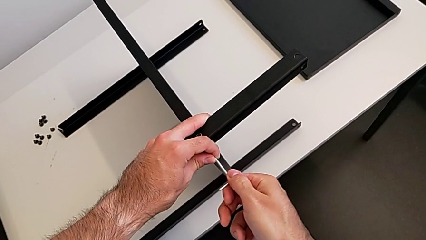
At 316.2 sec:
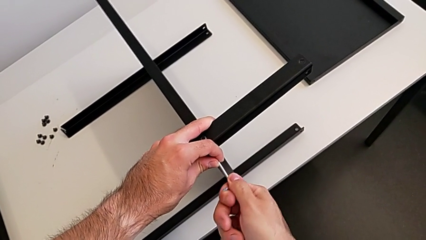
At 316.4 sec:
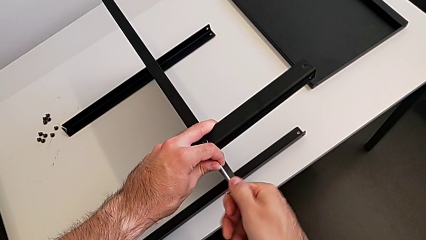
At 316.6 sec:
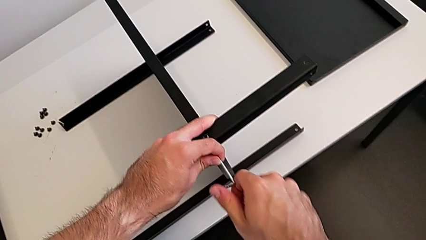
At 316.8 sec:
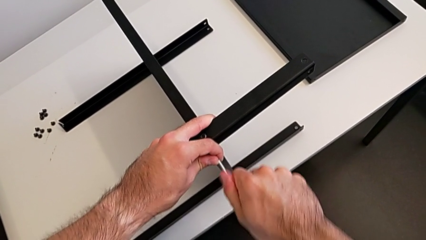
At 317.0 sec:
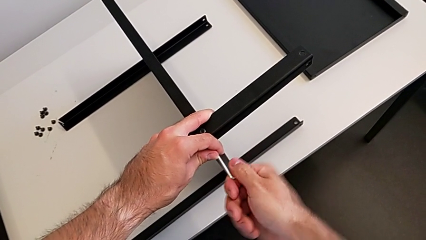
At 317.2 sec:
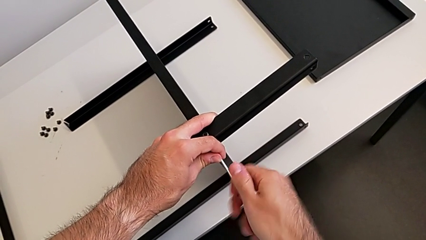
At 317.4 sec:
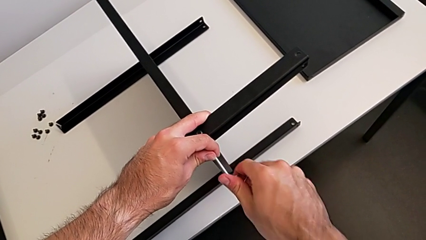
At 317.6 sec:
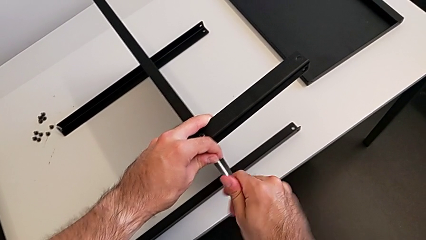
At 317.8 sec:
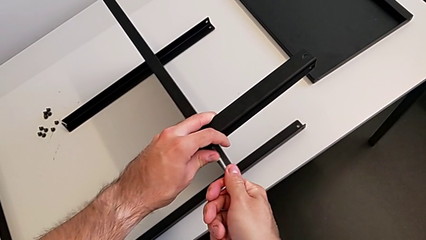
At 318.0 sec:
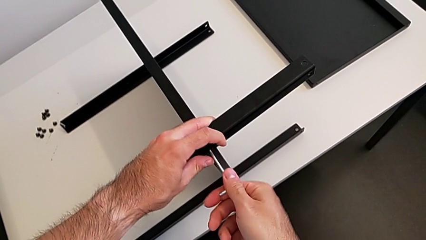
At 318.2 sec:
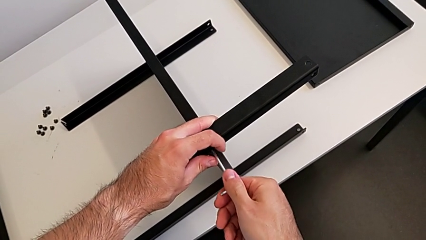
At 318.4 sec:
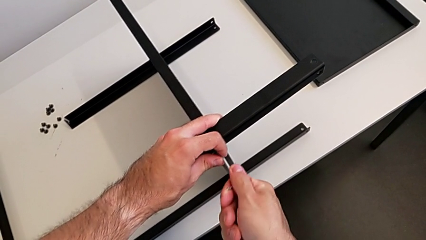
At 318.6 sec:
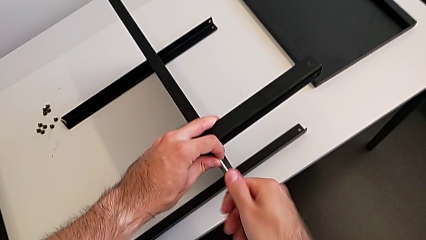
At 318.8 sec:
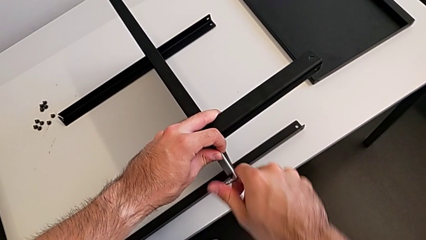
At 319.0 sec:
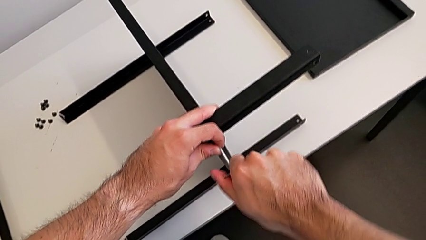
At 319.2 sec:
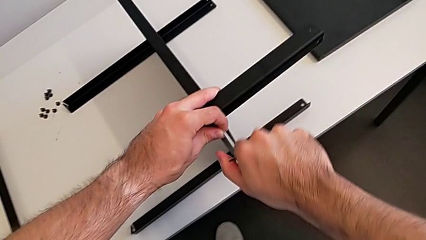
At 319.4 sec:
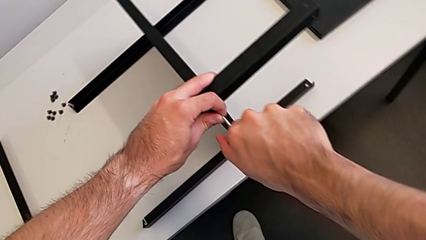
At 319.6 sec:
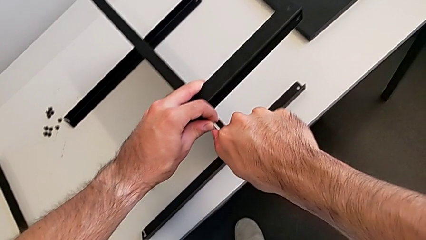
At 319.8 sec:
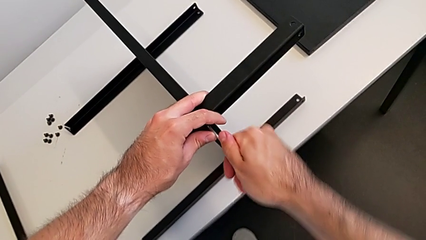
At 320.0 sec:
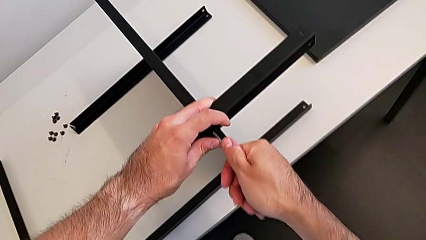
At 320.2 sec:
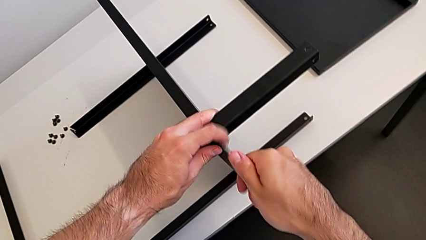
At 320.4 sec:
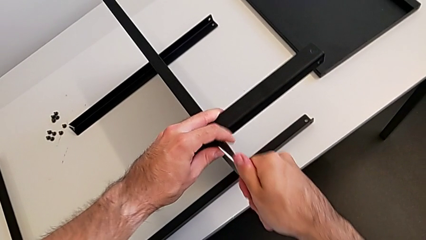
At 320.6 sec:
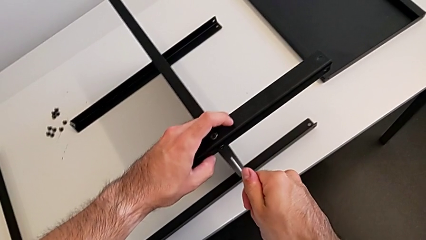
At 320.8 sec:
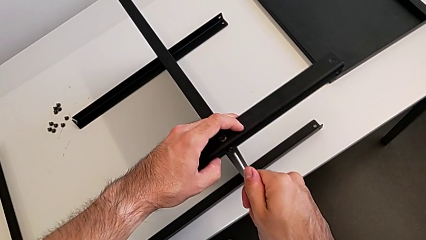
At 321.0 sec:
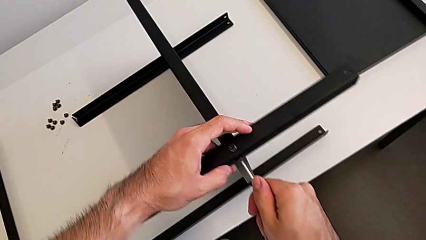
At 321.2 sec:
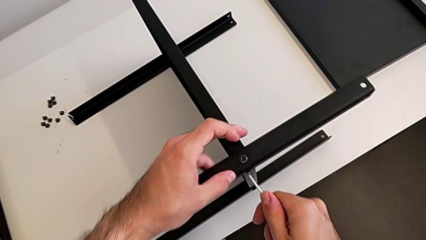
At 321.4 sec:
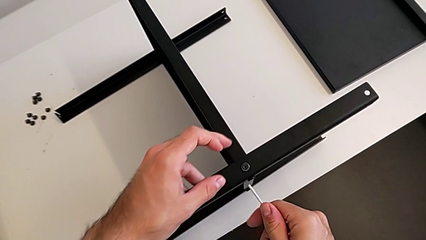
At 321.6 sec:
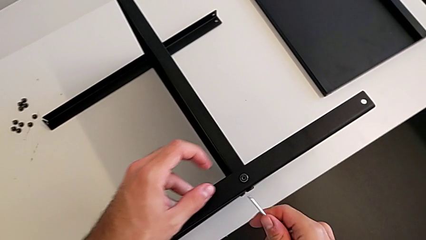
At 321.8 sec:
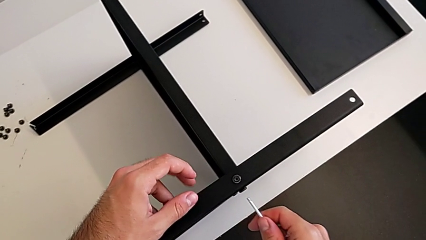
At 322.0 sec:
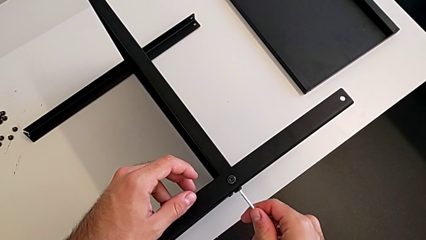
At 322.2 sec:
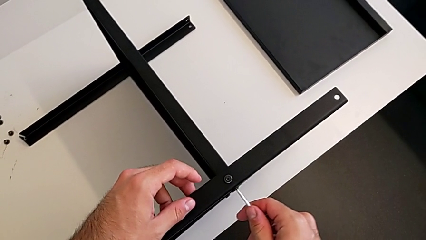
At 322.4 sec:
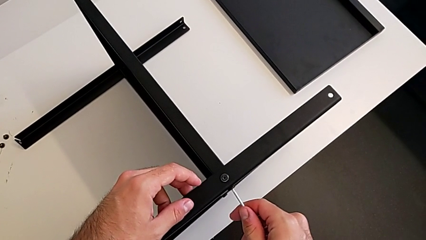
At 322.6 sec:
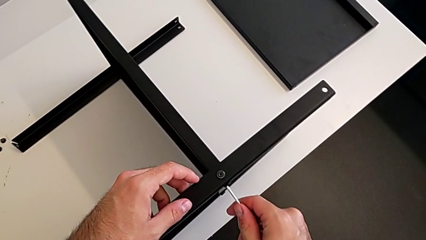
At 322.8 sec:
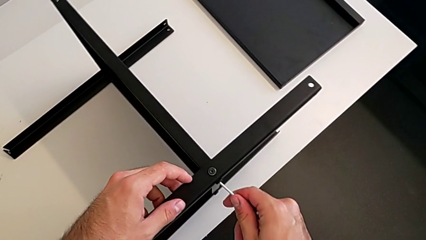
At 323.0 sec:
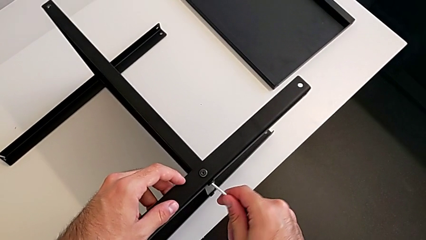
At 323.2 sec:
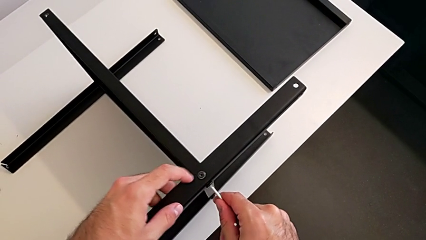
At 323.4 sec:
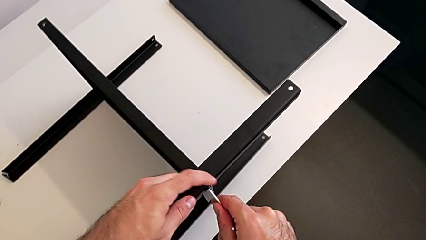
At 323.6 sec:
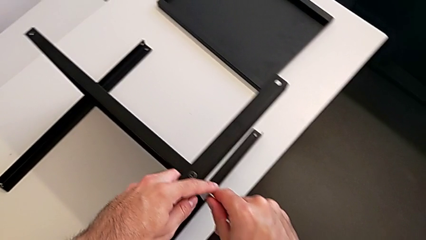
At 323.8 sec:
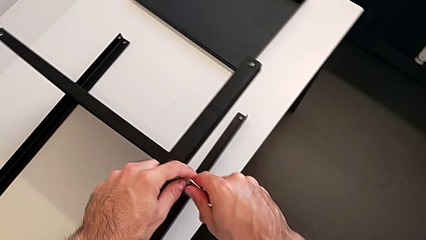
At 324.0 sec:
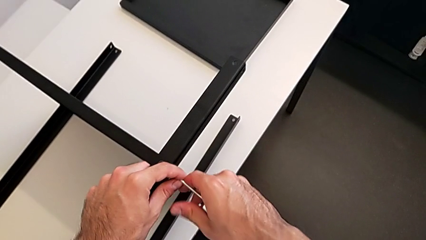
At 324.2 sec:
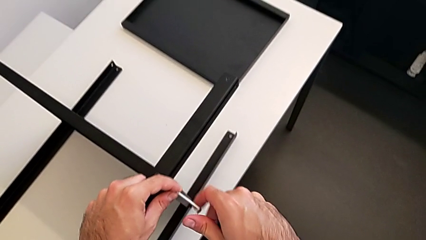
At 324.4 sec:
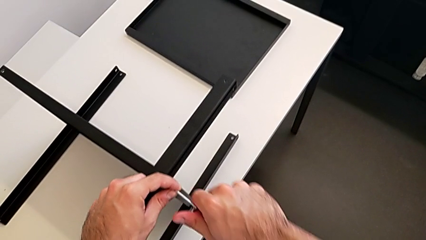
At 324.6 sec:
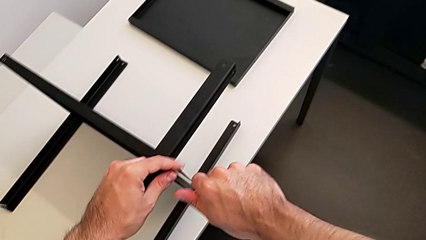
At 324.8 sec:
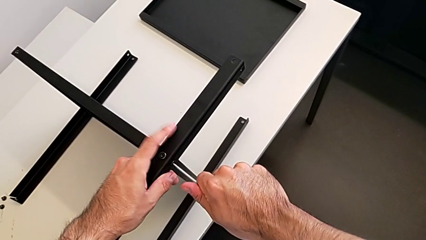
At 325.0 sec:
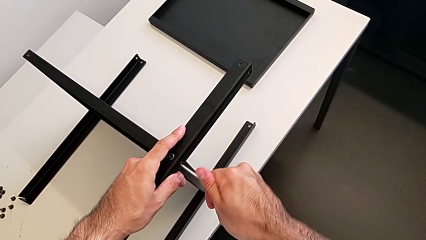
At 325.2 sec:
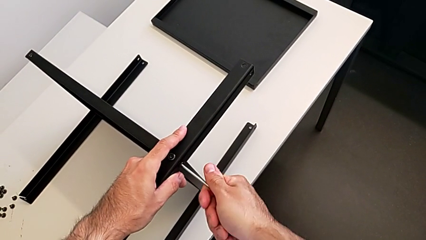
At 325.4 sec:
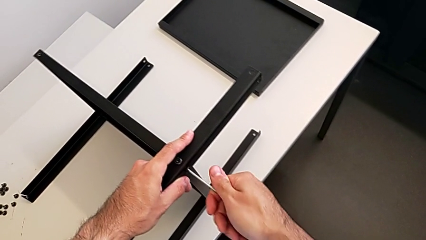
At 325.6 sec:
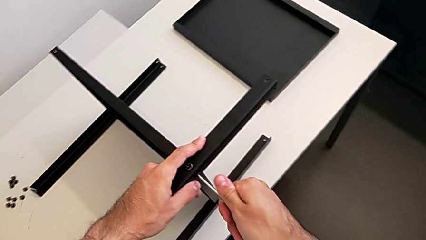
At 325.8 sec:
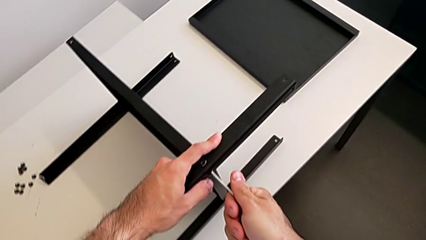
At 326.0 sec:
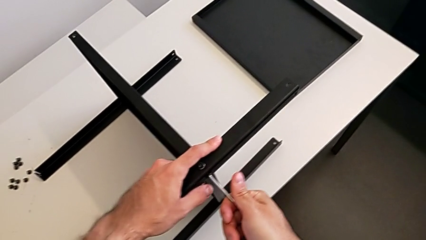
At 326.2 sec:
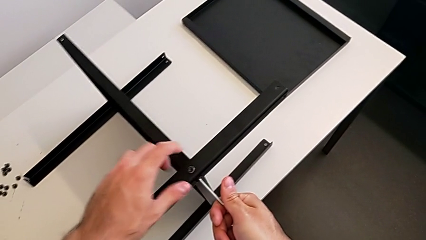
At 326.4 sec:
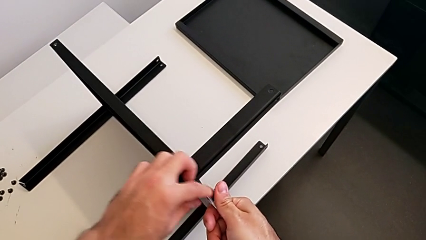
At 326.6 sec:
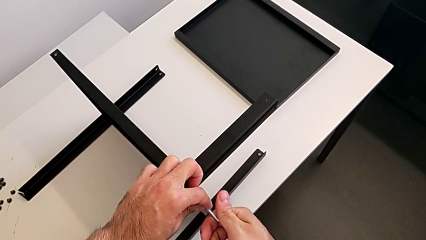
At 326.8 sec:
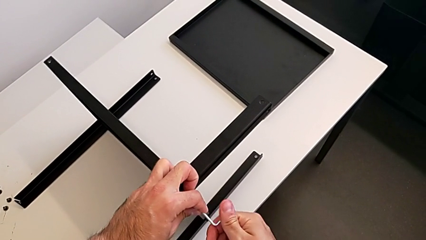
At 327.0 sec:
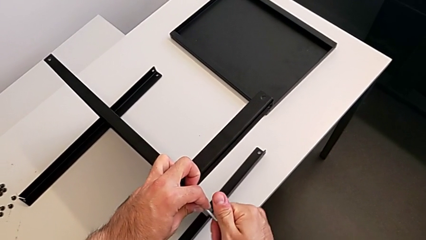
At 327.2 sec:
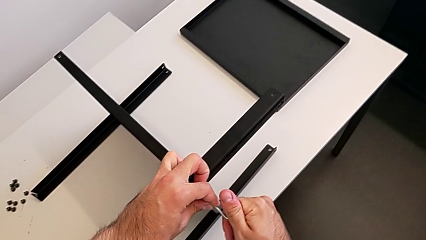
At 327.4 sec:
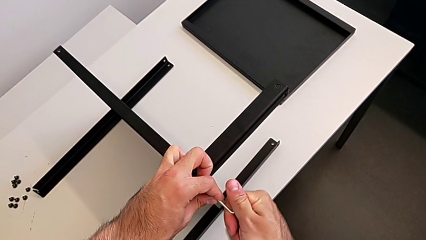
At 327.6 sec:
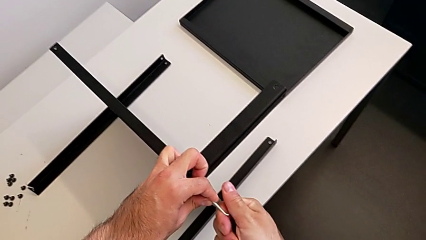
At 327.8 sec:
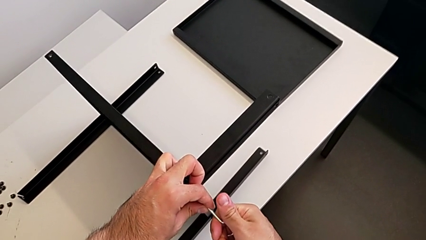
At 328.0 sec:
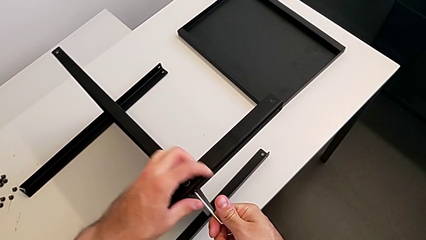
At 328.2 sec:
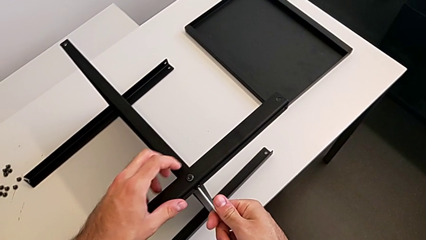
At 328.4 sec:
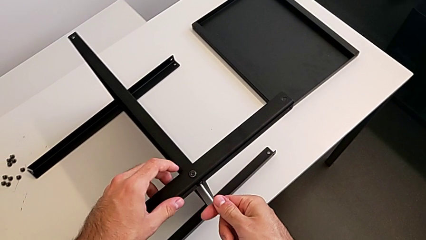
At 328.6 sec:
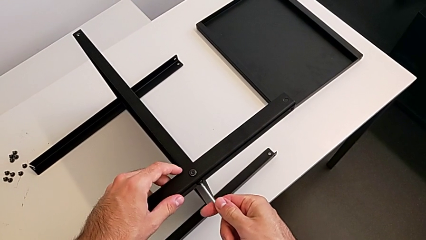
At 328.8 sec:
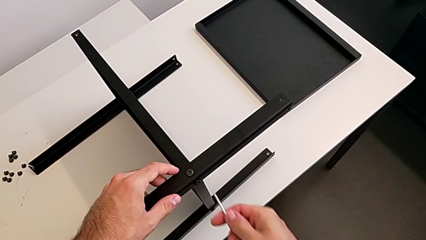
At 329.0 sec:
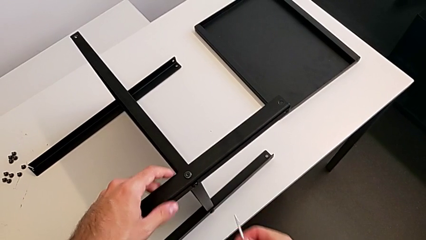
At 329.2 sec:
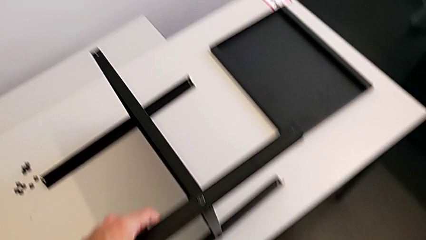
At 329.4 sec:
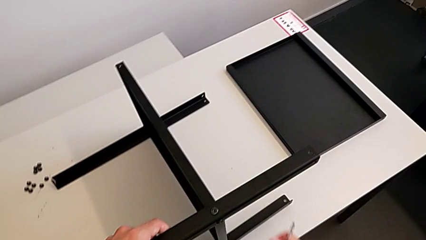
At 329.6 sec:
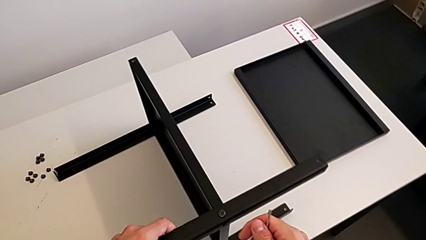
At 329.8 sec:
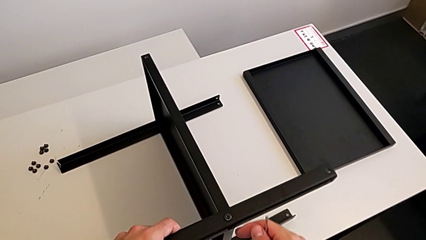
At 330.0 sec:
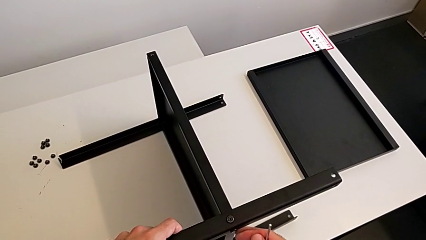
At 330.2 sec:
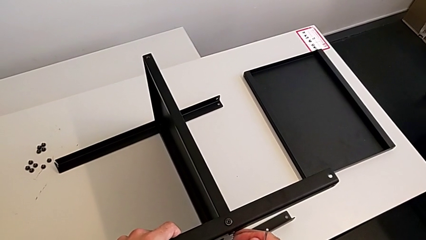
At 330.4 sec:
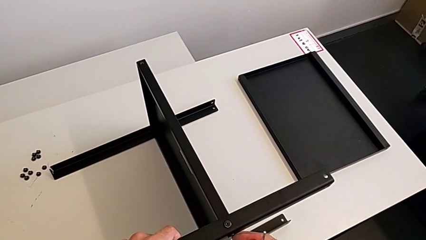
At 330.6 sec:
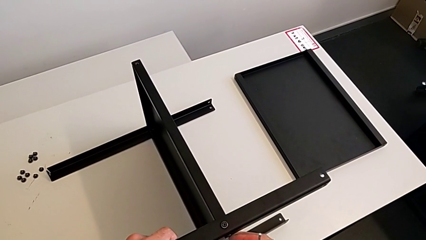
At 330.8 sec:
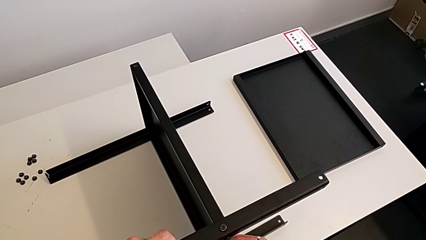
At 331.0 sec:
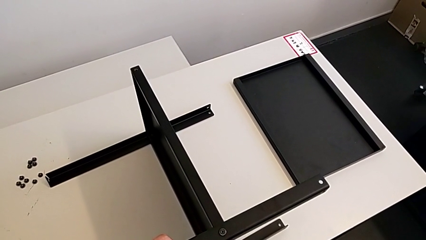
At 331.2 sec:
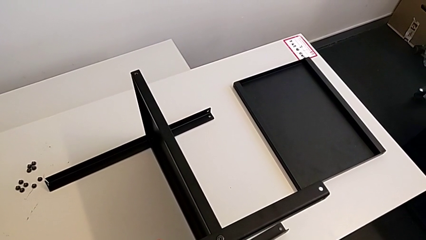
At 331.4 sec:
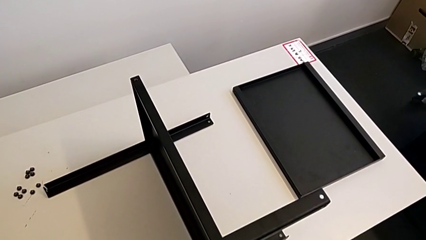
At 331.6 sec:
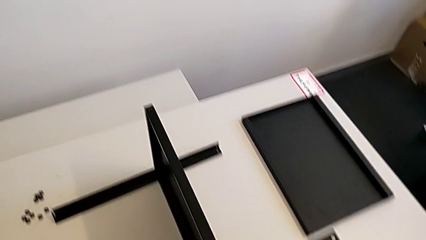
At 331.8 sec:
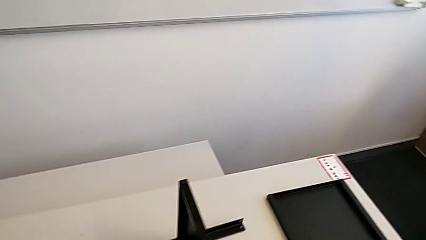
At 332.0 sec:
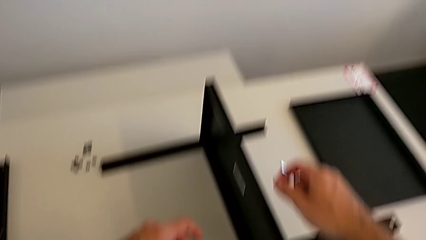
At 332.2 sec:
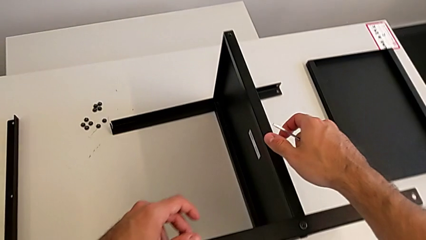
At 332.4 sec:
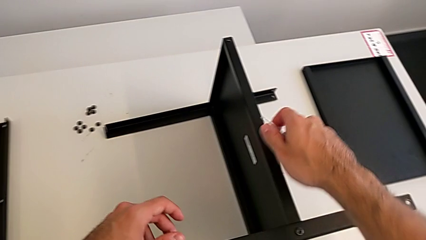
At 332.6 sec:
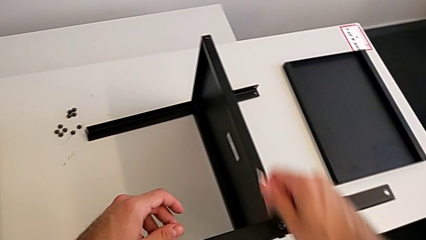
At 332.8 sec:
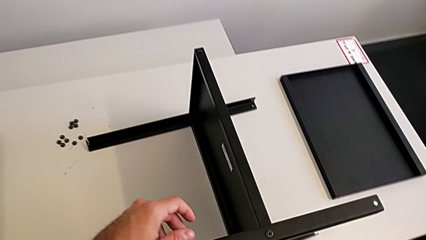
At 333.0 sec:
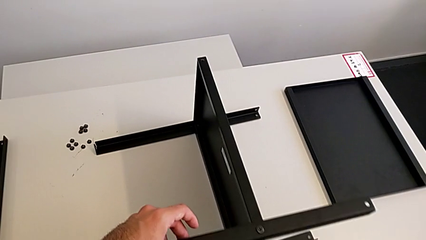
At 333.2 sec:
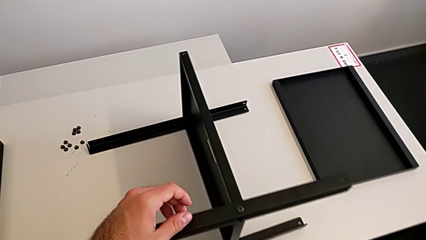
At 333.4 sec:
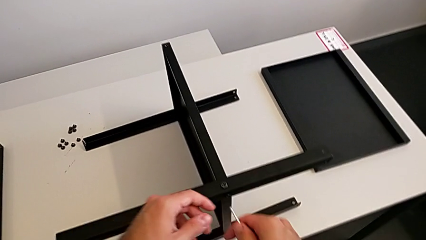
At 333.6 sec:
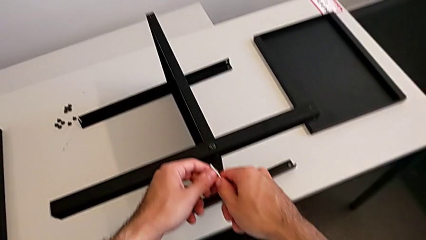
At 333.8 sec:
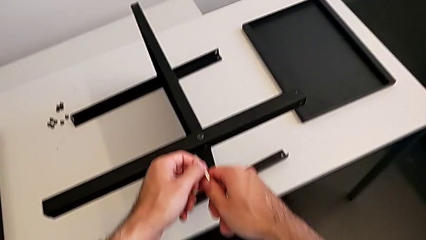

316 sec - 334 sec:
The camera wearer is screwing the third leg to the middle shelf of the table. They keep wrongly screwing the hex socket head, withdraw the Allen wrench and hold it.
